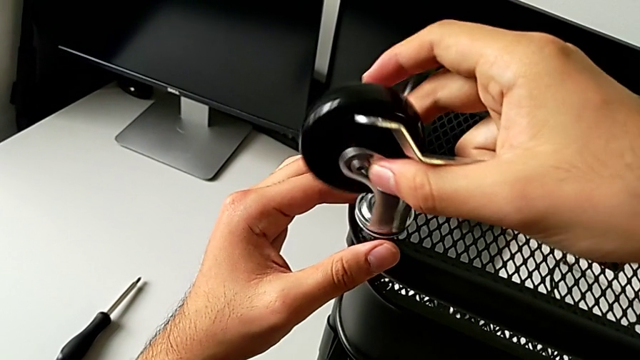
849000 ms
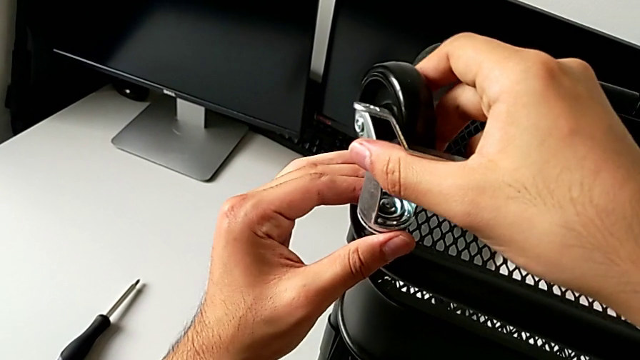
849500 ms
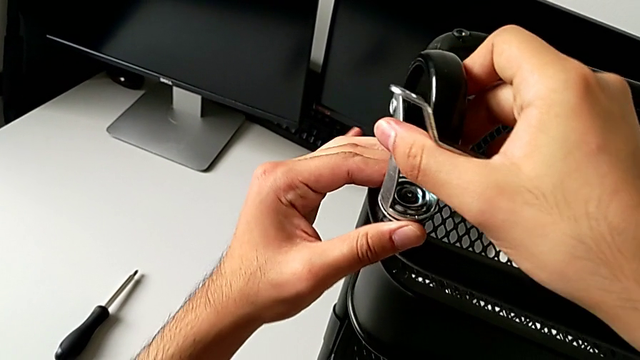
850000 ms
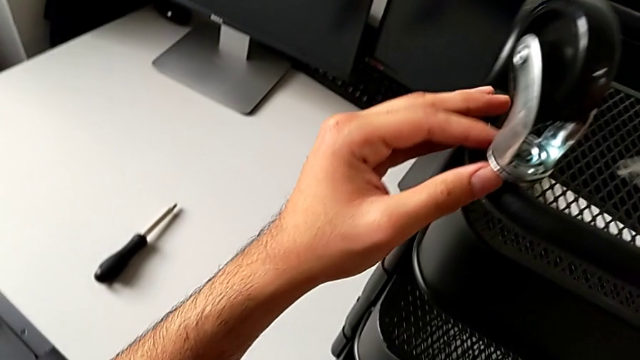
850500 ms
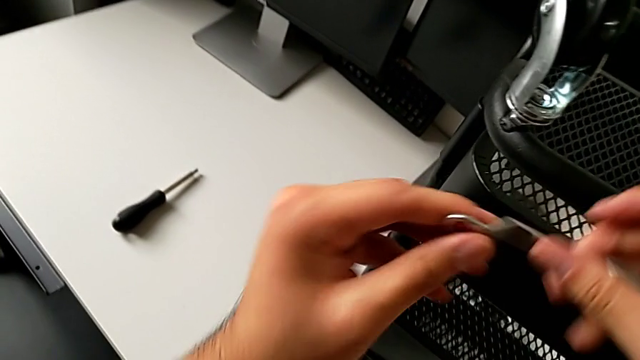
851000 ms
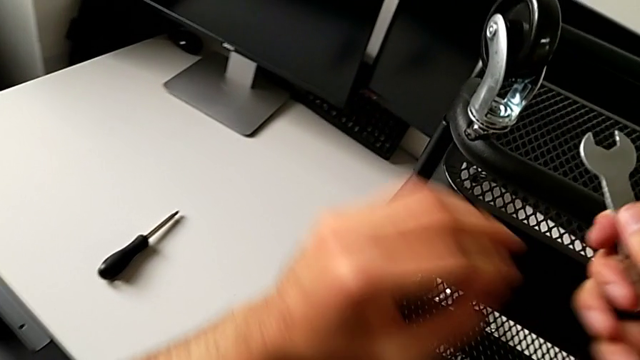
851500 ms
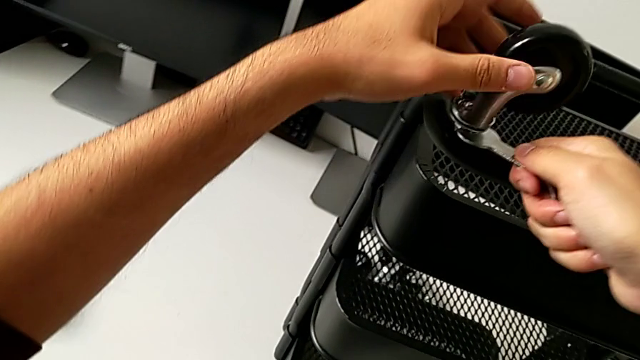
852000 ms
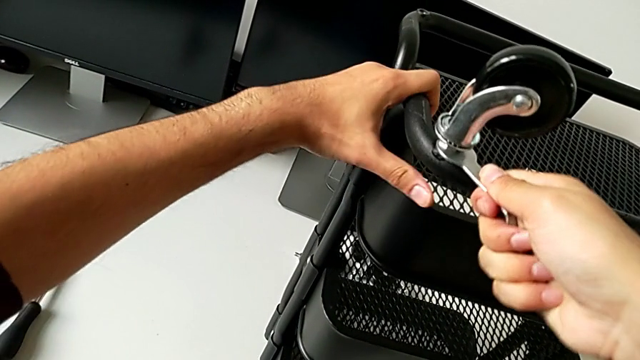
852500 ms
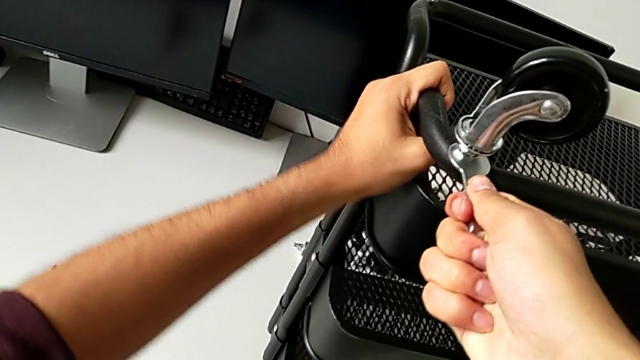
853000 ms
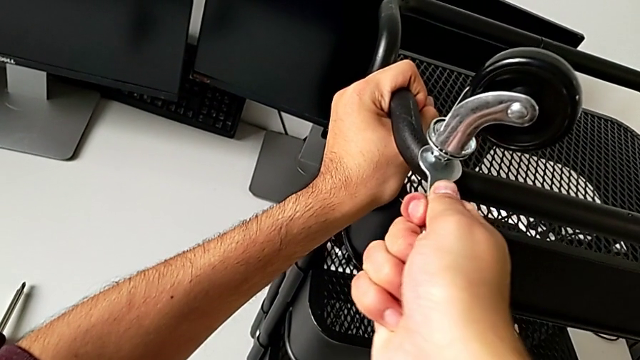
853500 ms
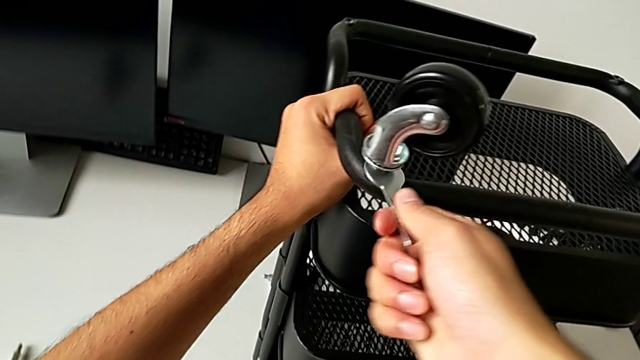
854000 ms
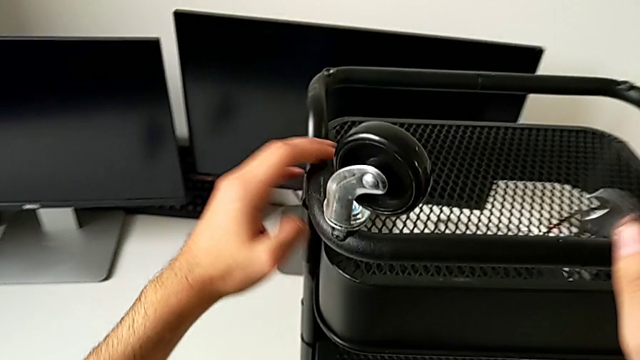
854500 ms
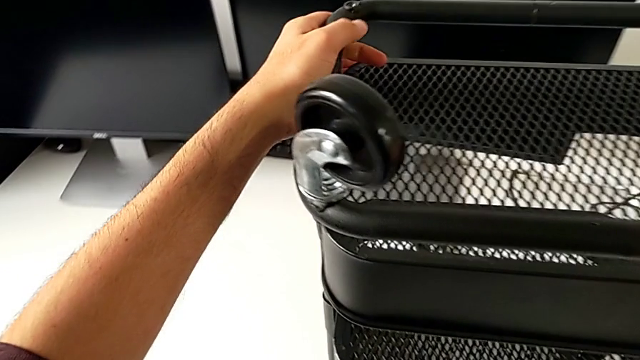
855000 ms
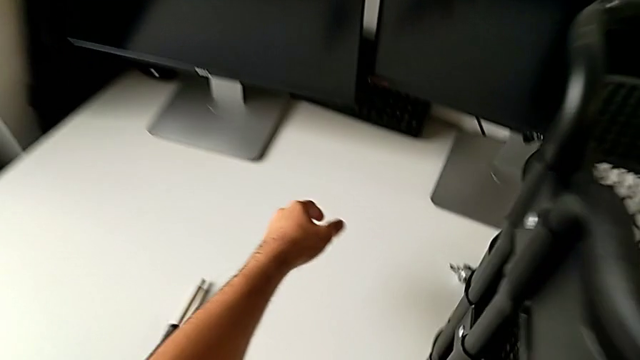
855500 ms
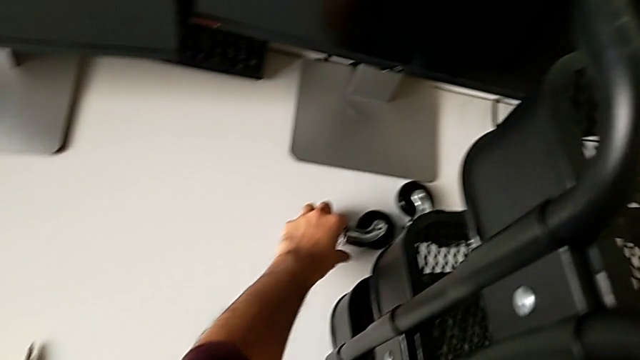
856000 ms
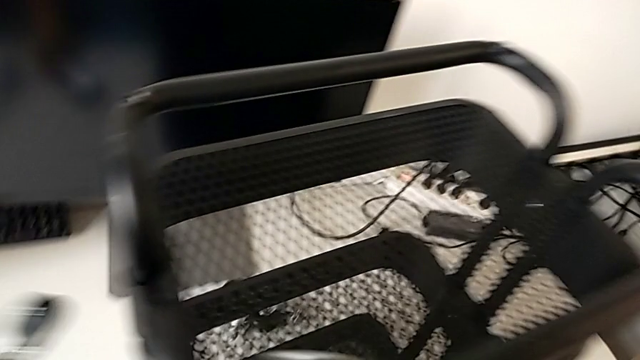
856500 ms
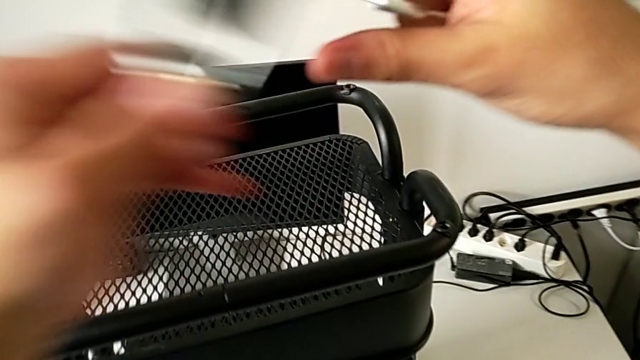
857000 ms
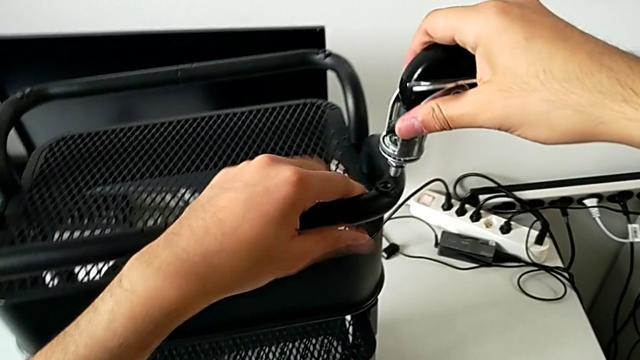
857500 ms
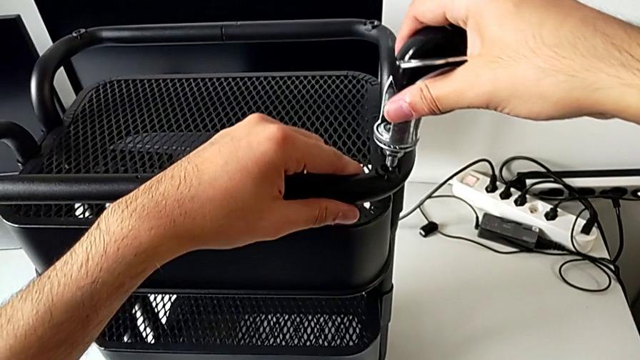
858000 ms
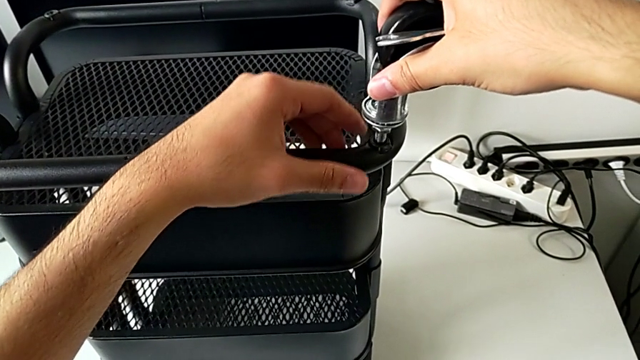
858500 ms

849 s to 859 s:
The camera wearer is screwing the wheels of the rolling cart. They insert the spanner wrench, screw the wheel, grab the wheel and insert it.

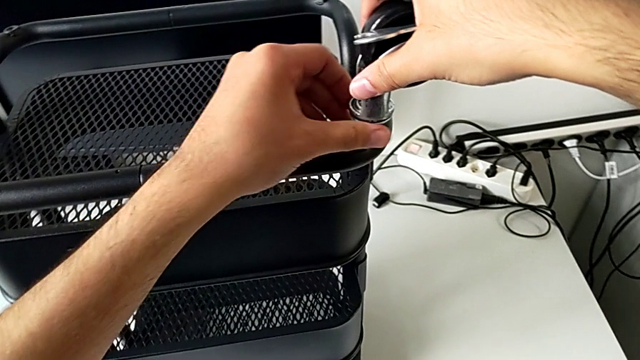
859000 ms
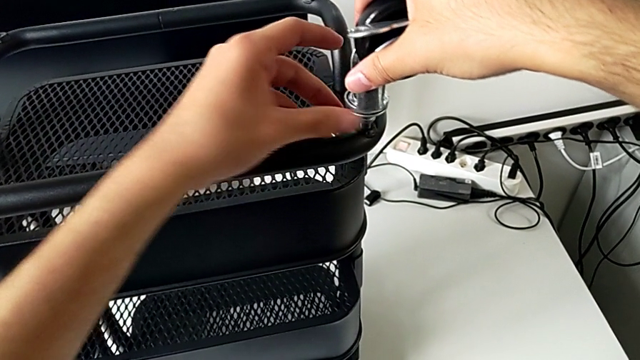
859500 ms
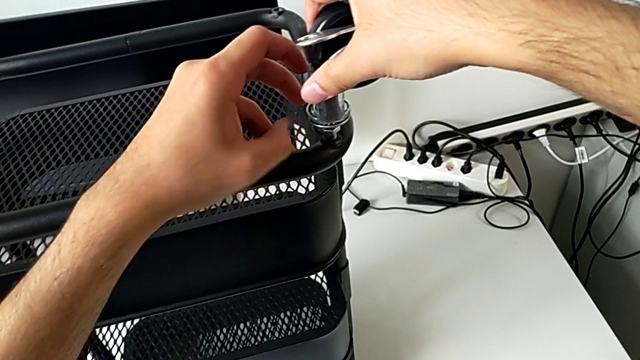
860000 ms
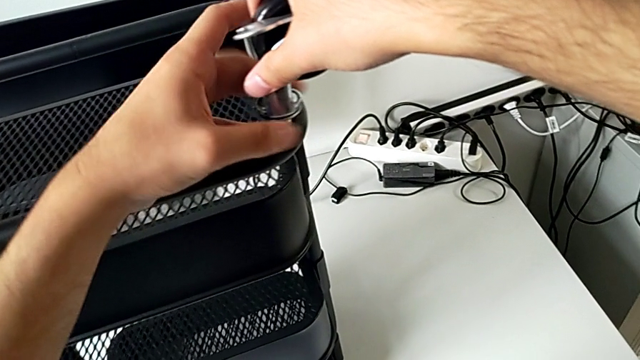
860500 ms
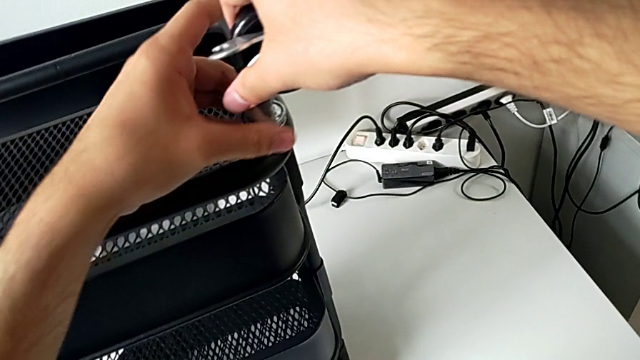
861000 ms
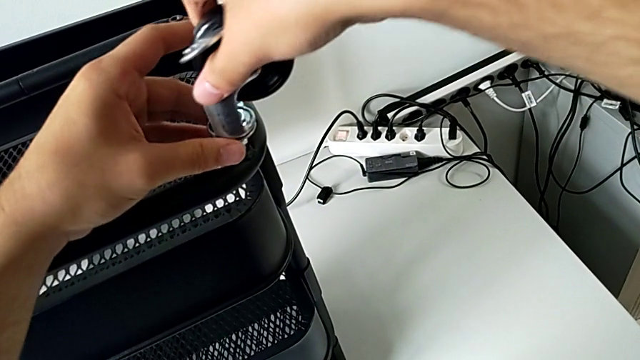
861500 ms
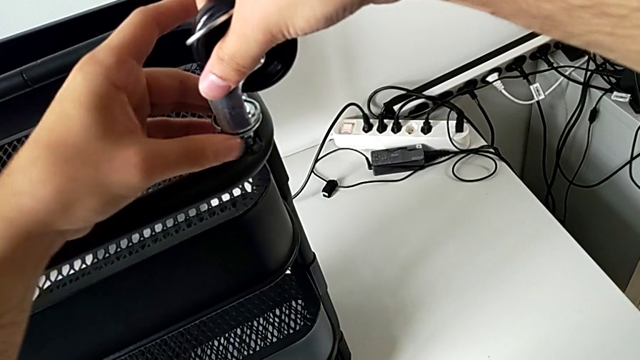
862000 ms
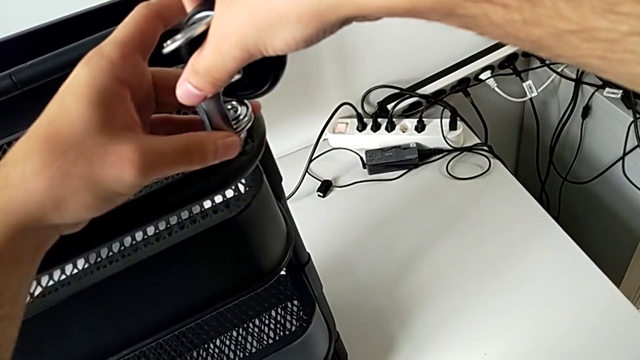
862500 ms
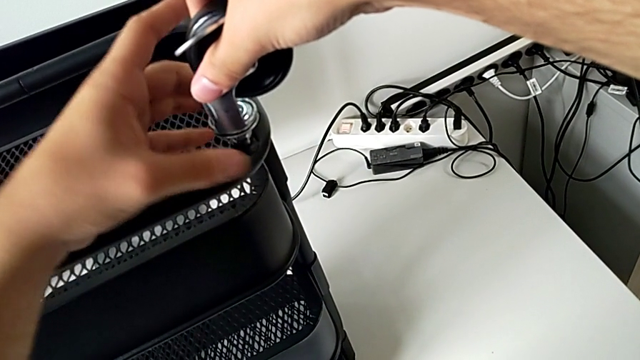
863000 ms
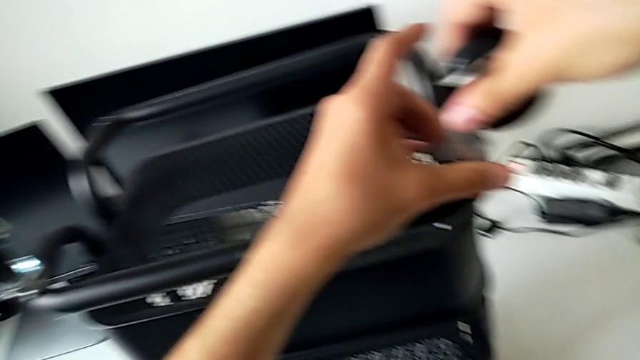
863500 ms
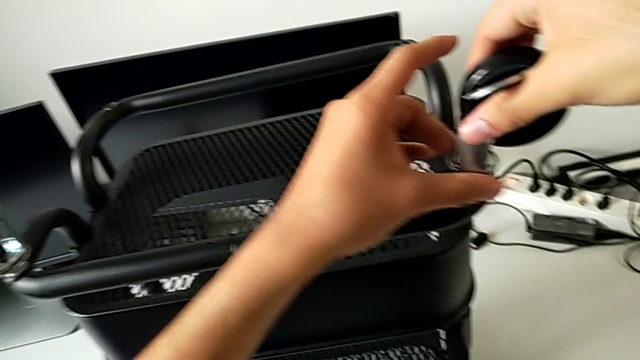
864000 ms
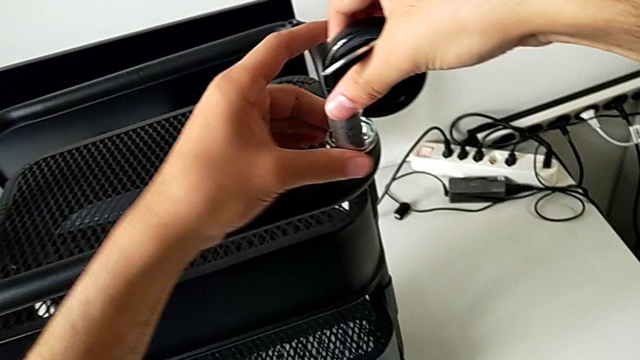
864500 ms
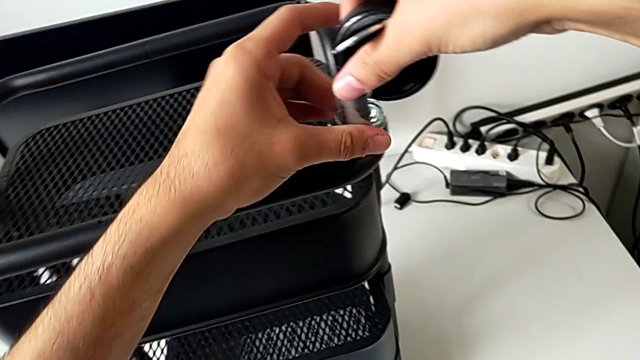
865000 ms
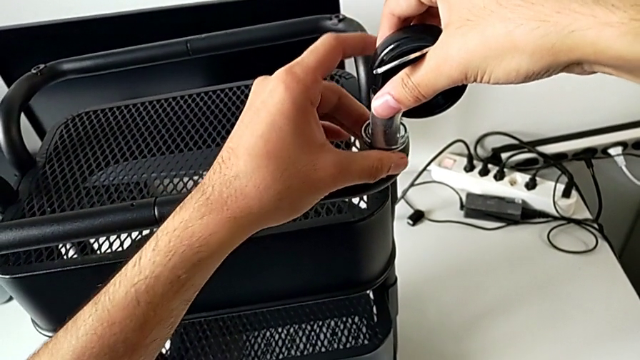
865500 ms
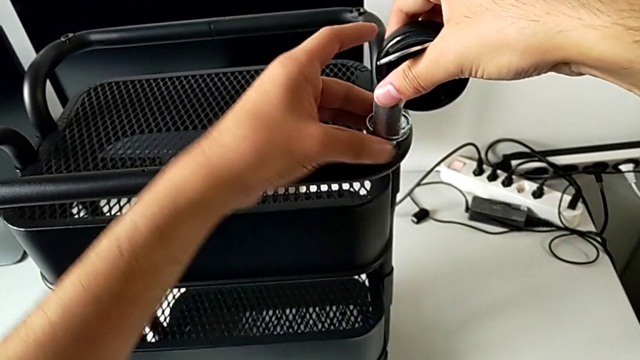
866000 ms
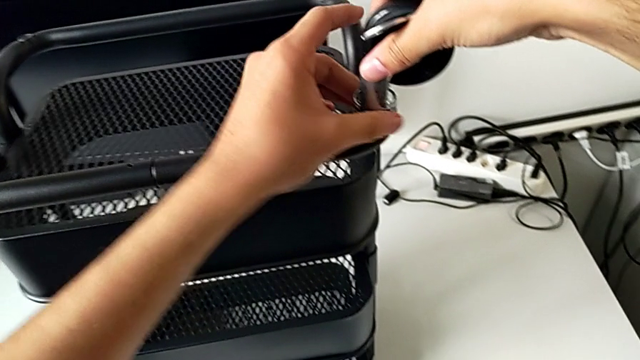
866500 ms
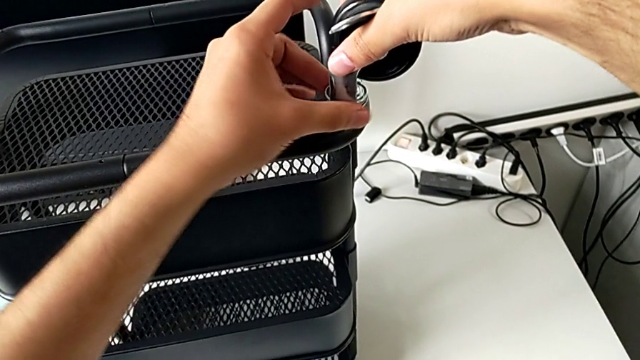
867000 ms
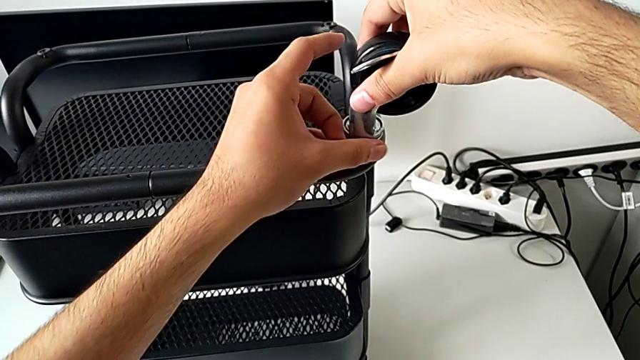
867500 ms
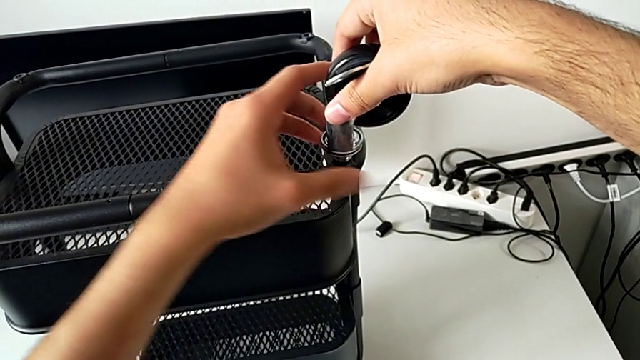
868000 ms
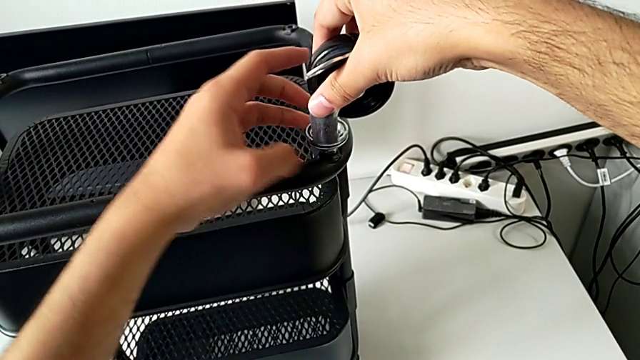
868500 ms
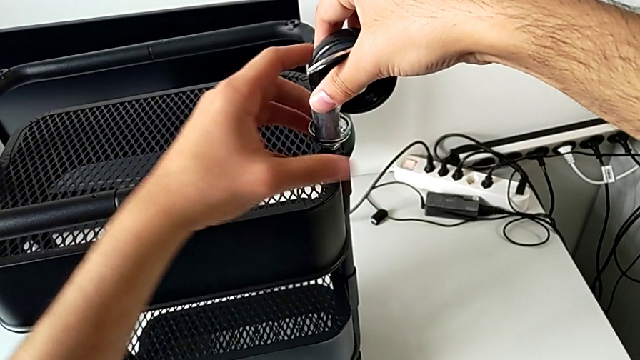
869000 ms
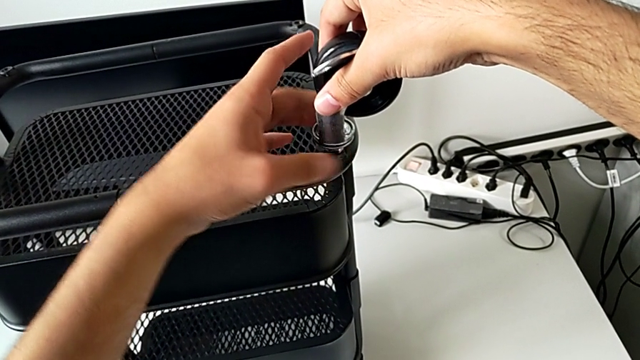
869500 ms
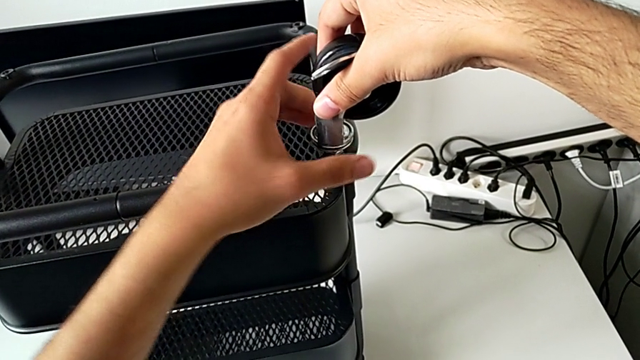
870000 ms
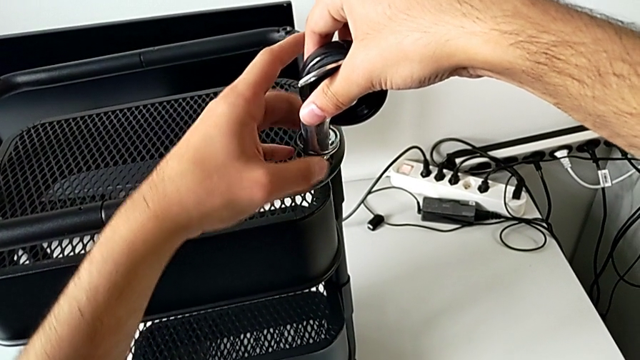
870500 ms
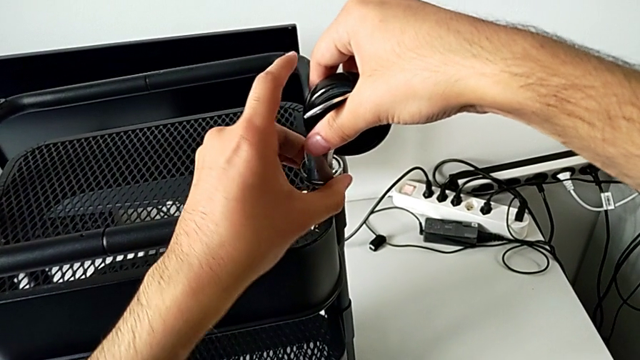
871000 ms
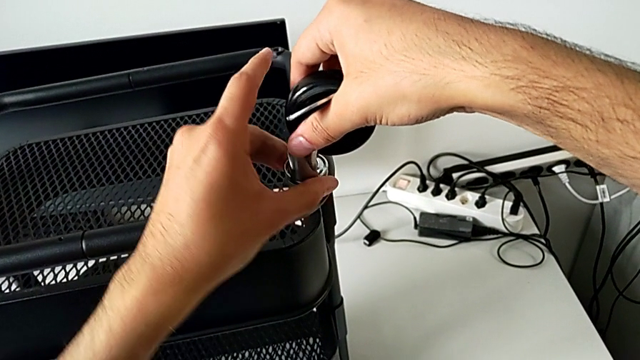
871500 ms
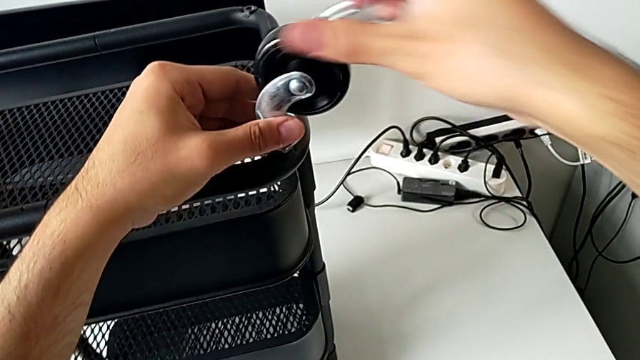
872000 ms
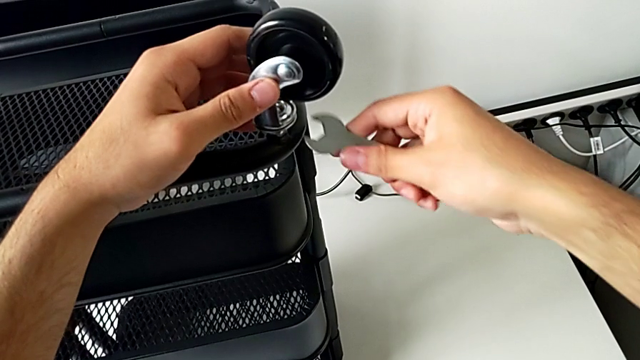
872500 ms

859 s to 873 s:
The camera wearer is screwing the wheels of the rolling cart. They screw the wheel and insert the spanner wrench.
